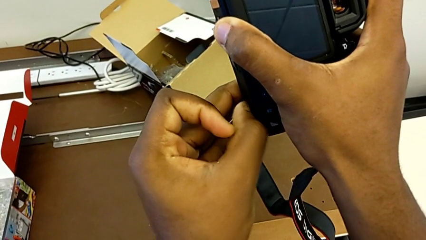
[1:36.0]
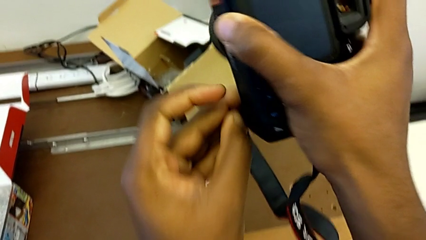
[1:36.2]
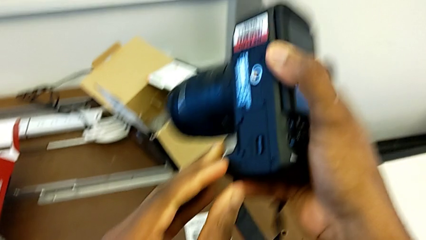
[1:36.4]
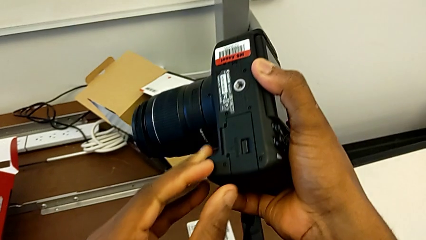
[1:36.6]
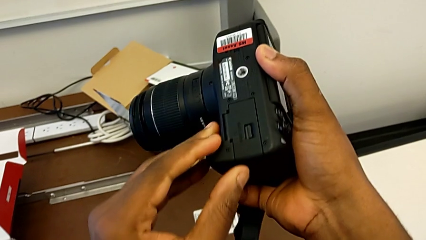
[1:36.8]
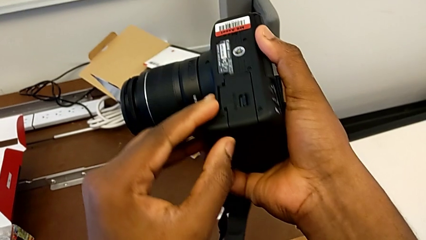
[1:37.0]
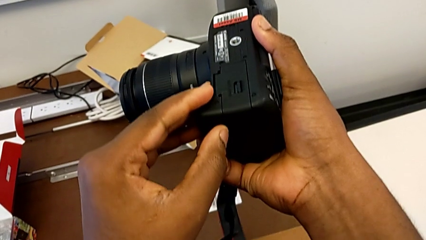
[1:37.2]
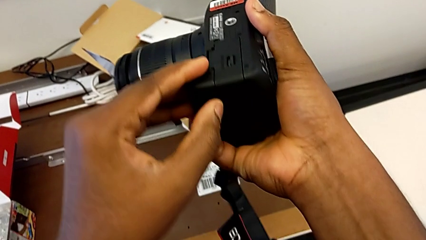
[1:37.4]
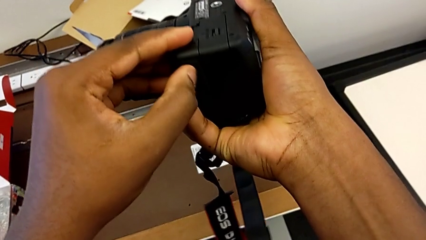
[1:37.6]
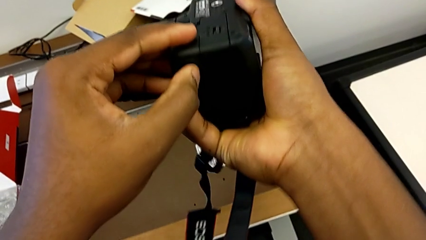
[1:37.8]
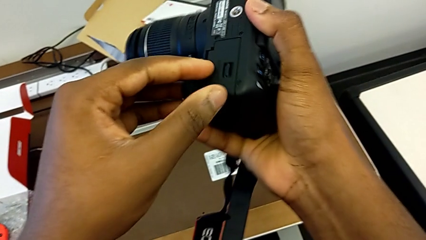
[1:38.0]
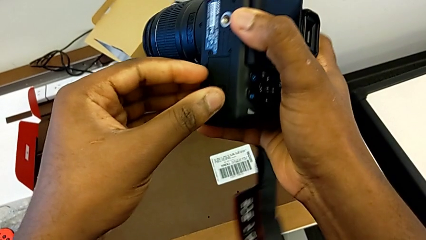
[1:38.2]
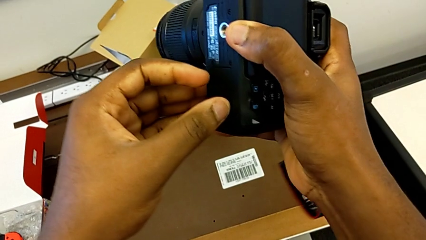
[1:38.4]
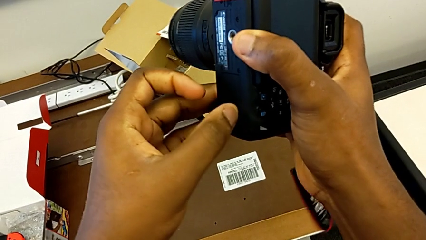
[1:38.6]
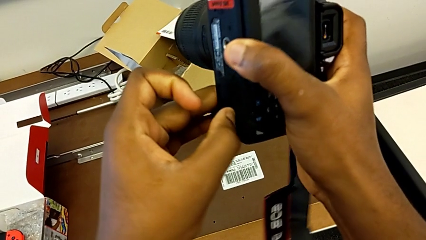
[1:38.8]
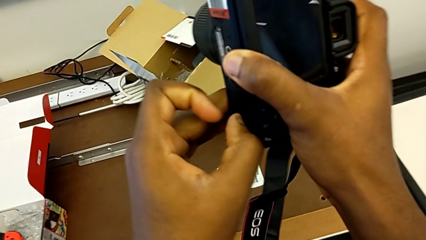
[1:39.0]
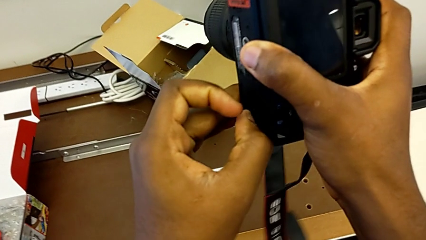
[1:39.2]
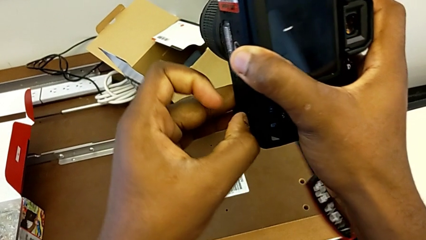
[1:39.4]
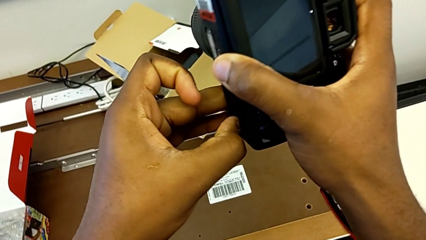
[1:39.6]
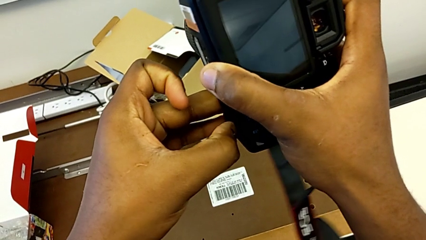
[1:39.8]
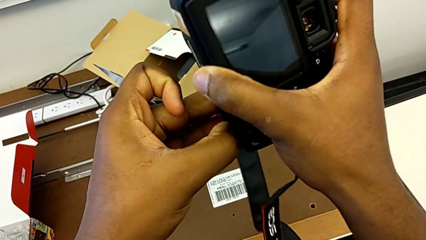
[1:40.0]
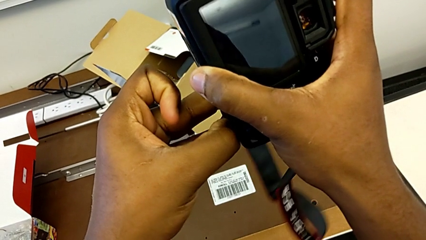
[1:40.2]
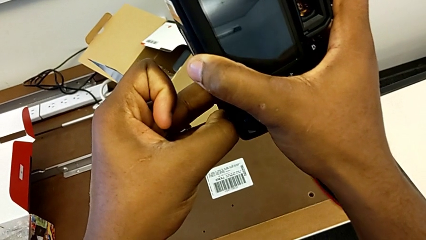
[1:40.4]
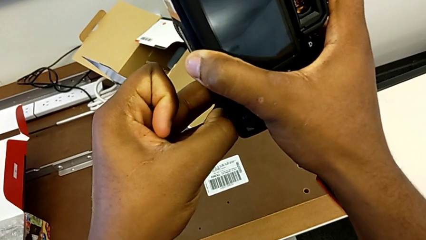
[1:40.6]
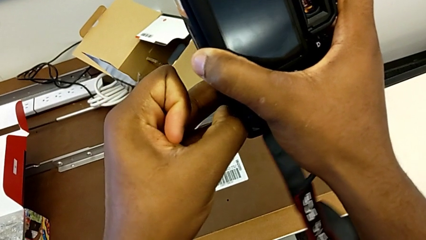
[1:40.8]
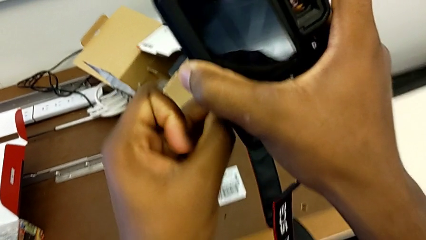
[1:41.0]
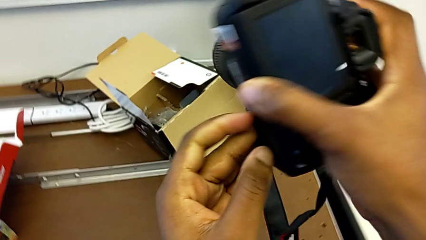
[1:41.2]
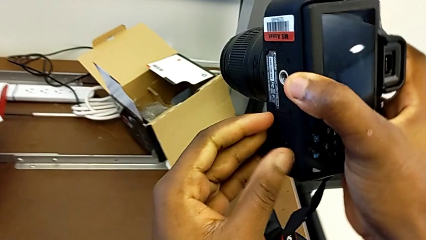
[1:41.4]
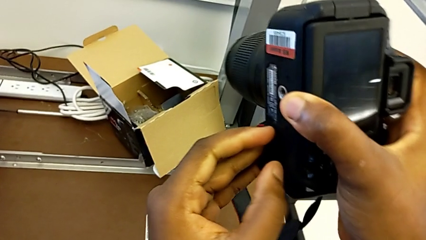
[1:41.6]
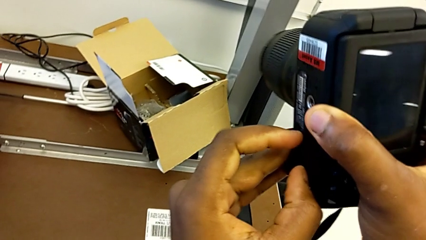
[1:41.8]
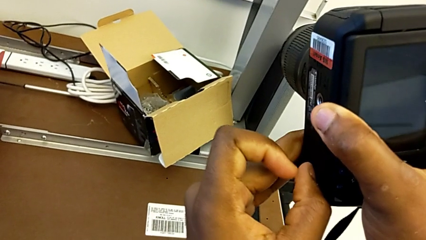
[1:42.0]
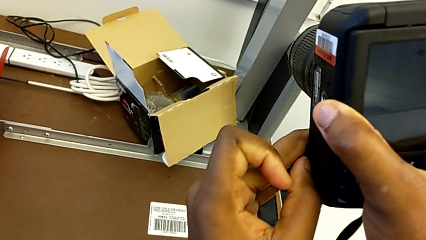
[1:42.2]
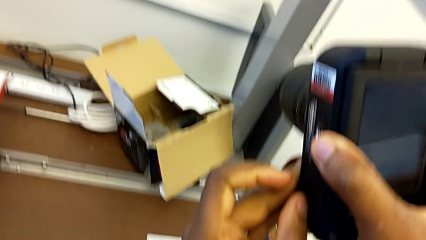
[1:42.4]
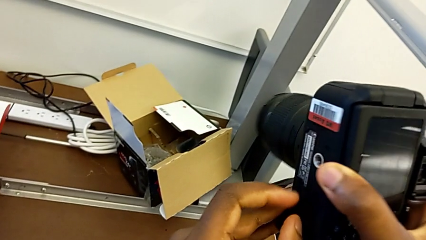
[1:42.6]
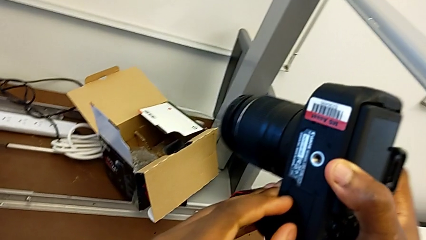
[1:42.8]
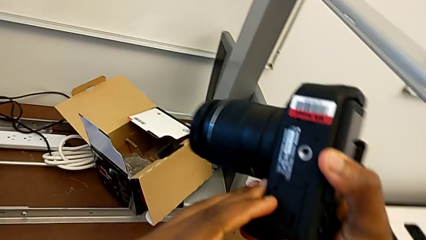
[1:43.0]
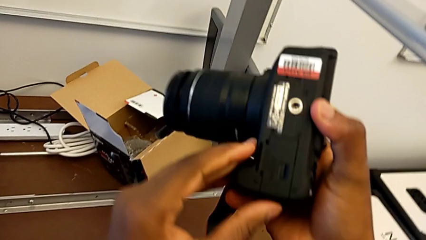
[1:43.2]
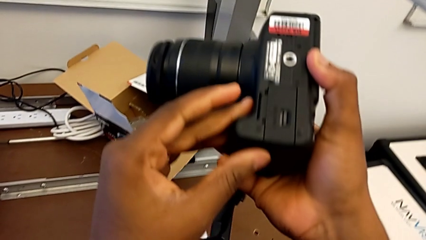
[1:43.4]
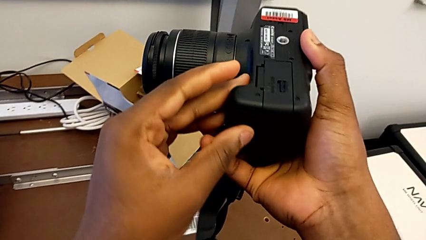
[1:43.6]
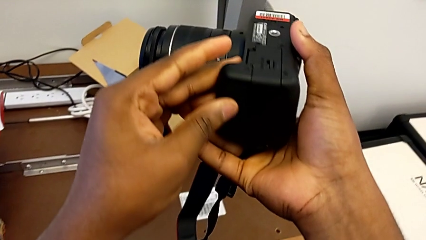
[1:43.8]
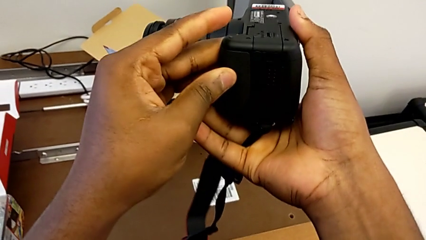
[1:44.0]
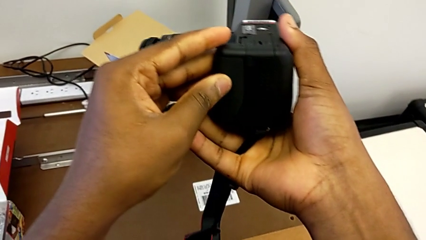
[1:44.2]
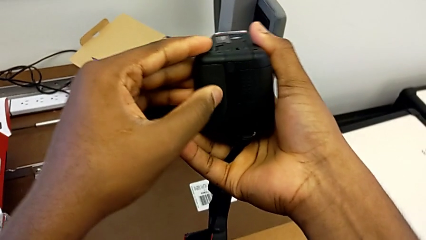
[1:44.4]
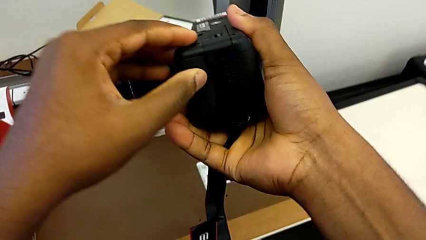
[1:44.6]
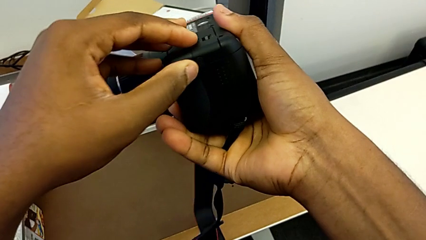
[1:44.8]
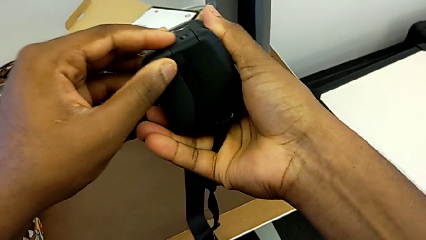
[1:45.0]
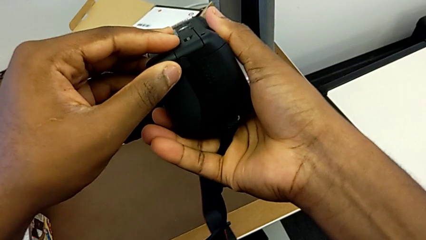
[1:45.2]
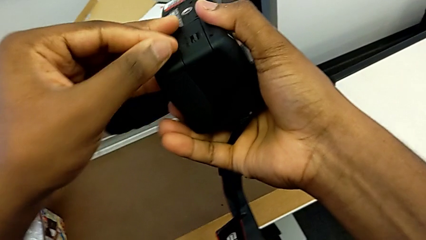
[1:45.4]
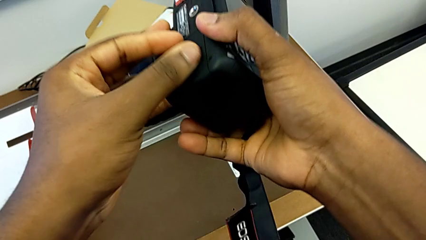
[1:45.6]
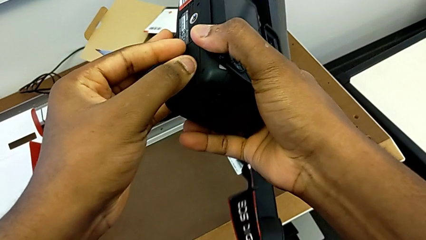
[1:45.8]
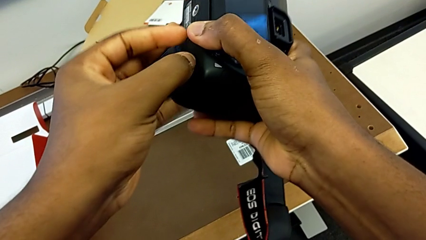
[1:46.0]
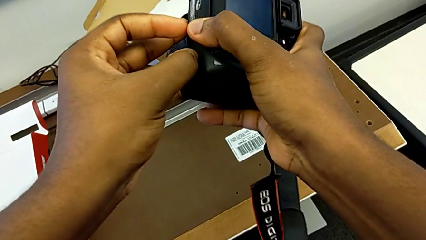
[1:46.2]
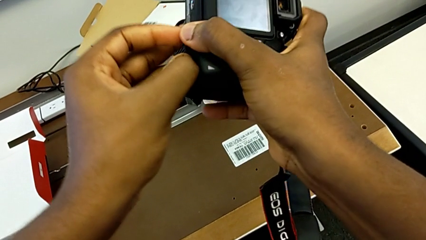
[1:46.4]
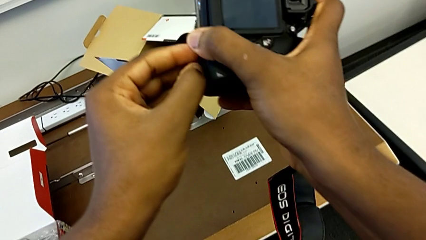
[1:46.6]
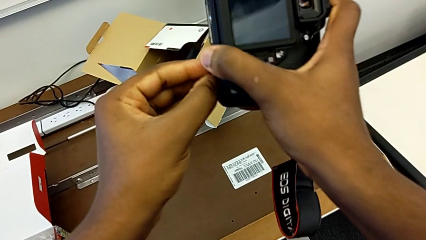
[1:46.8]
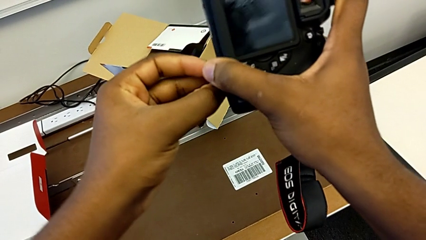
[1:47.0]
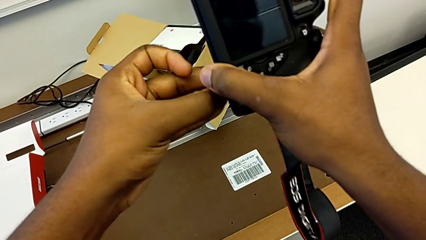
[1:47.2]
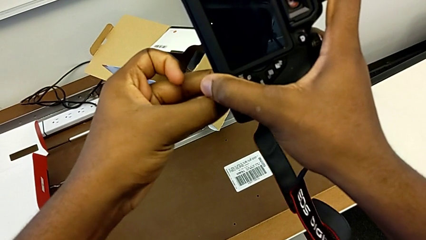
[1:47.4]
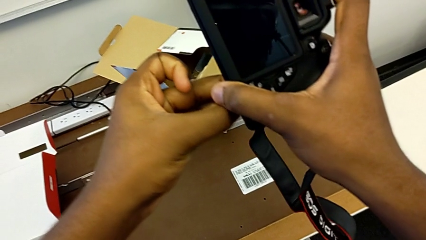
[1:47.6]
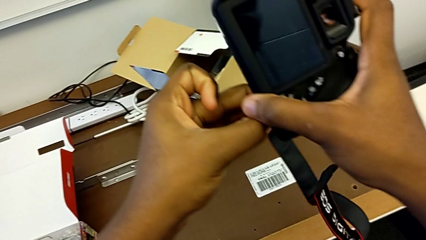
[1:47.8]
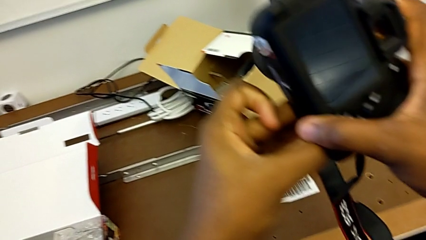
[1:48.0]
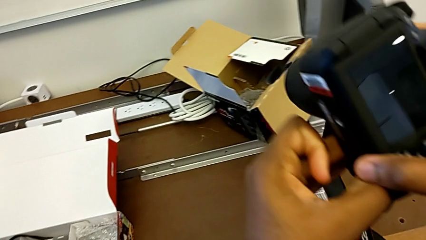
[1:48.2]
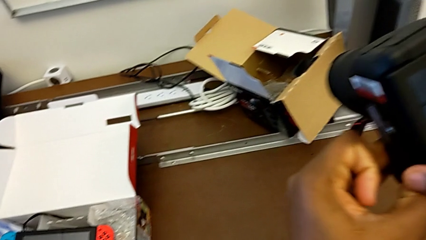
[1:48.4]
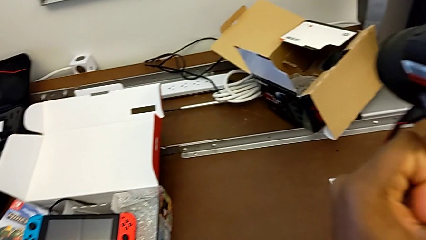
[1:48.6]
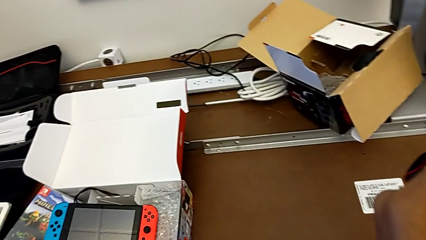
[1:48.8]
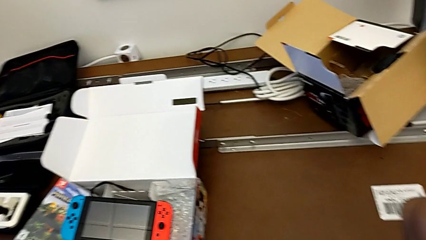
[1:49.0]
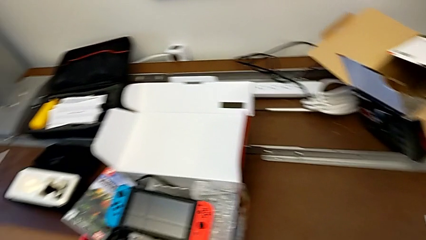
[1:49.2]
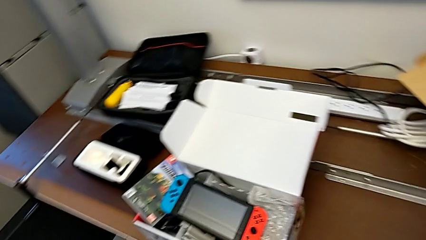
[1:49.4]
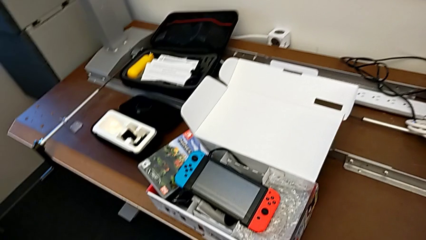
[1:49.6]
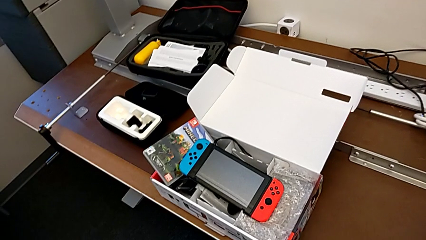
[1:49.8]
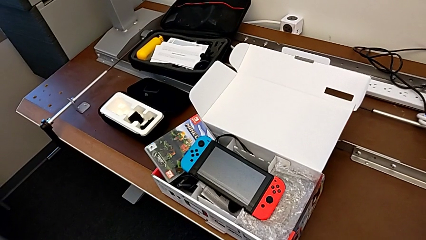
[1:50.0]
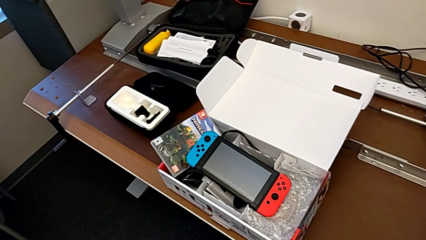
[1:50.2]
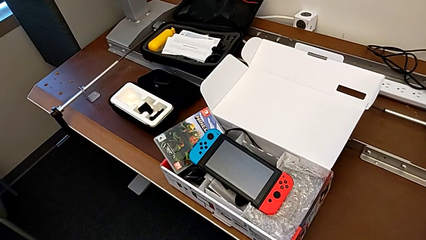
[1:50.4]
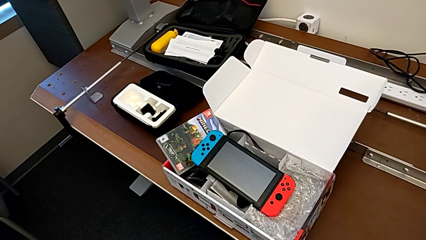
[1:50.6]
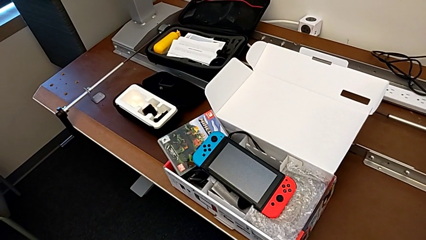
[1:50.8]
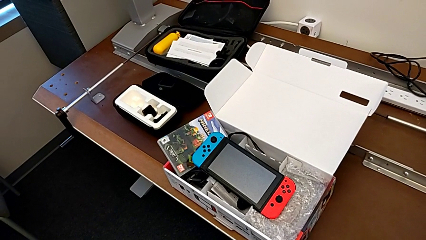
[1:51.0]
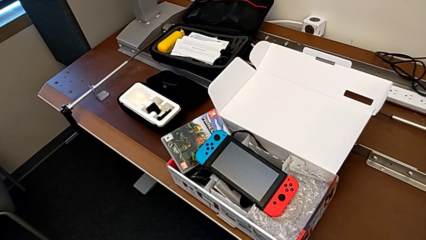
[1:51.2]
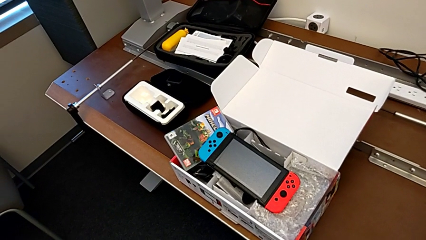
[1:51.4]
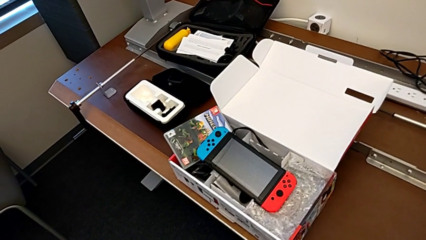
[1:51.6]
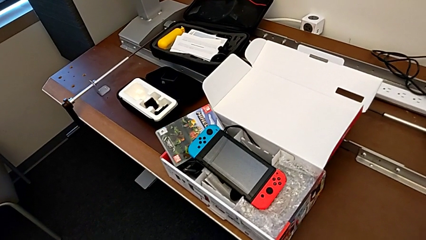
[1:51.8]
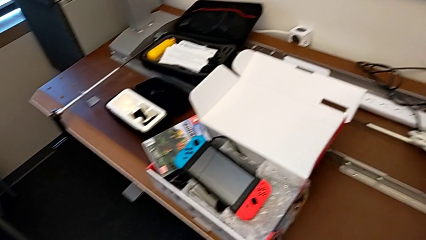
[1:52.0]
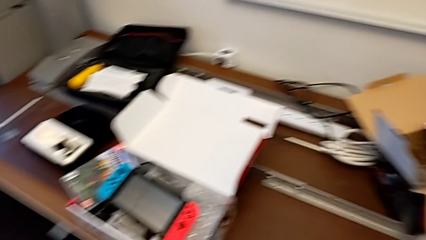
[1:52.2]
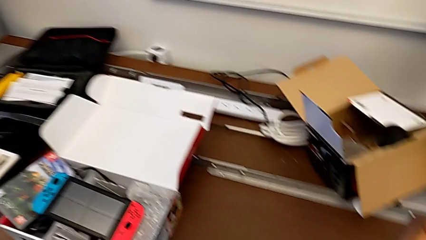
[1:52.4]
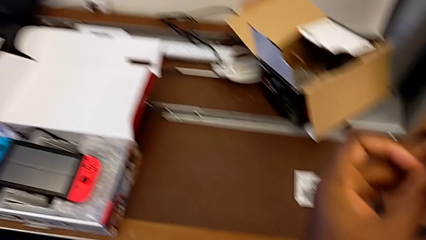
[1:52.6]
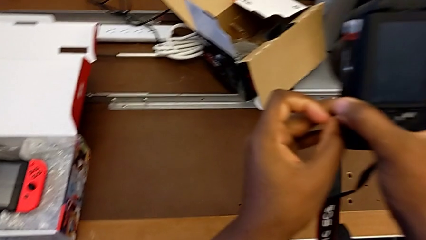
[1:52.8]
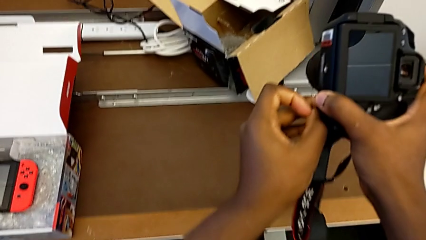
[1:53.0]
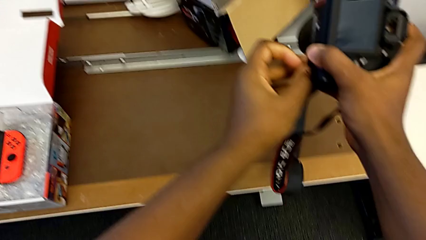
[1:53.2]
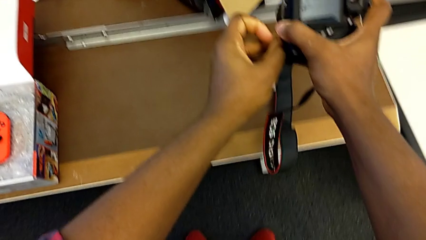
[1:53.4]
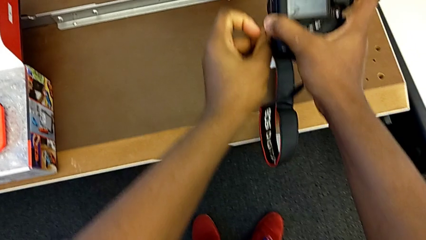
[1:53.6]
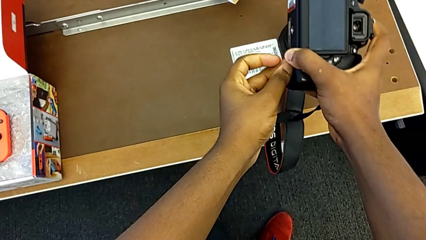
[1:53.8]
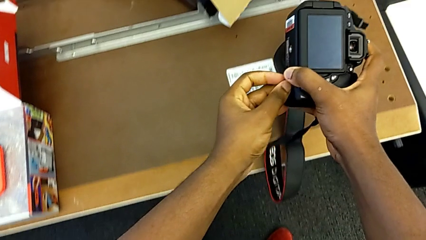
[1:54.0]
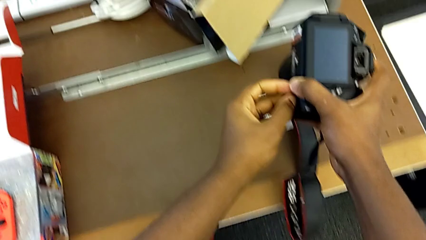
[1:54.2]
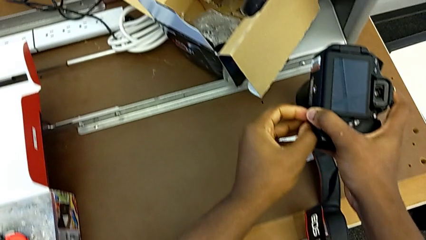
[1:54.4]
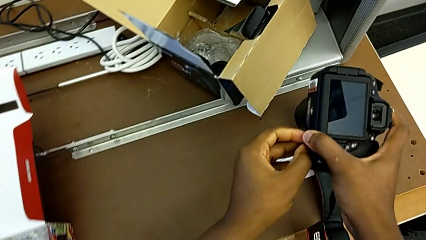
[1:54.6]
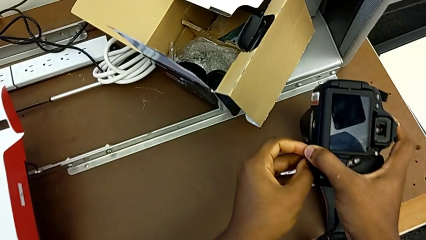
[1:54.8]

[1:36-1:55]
The camera wearer is changing the battery regularly. They keep pulling the battery lock, flip the DSLR and pull the battery lock.
